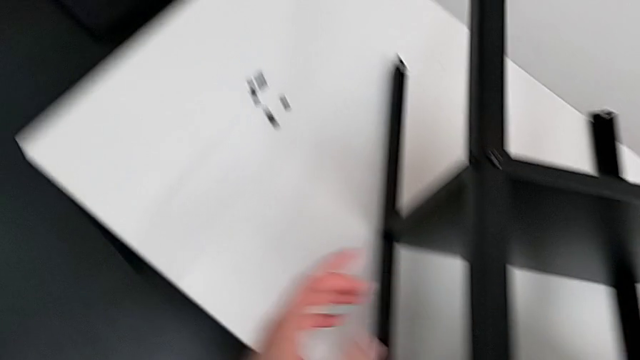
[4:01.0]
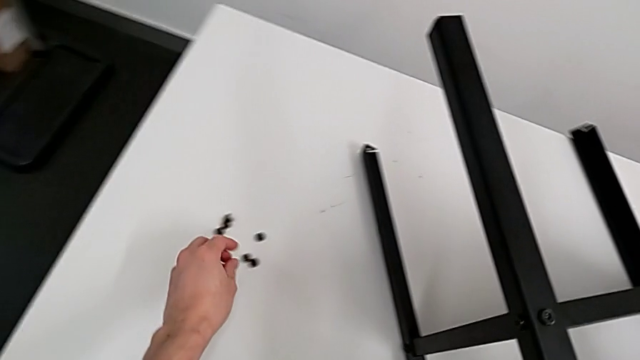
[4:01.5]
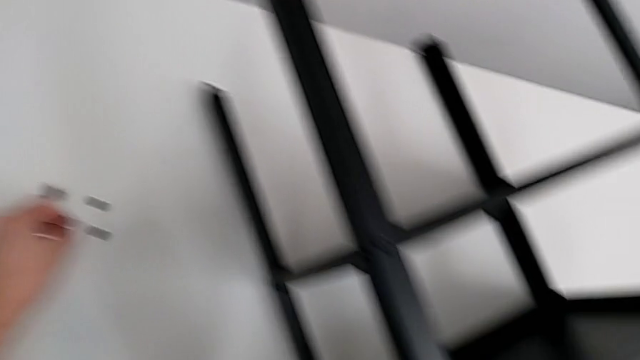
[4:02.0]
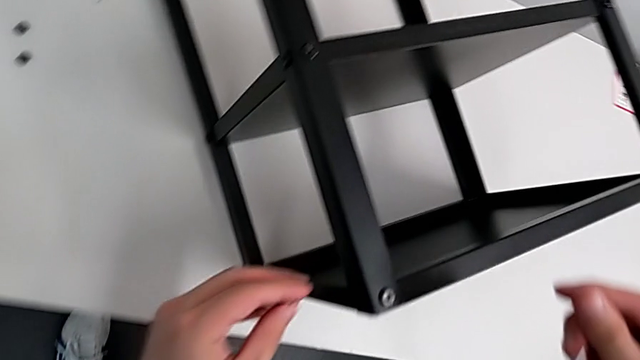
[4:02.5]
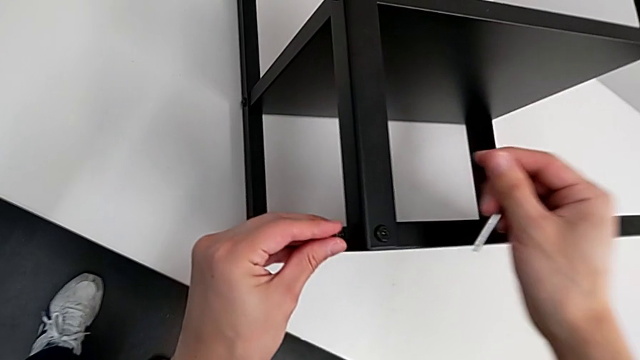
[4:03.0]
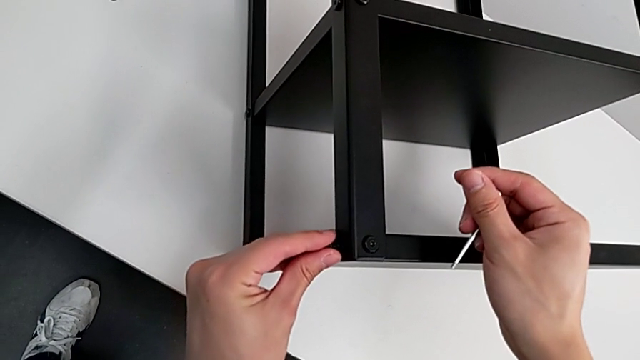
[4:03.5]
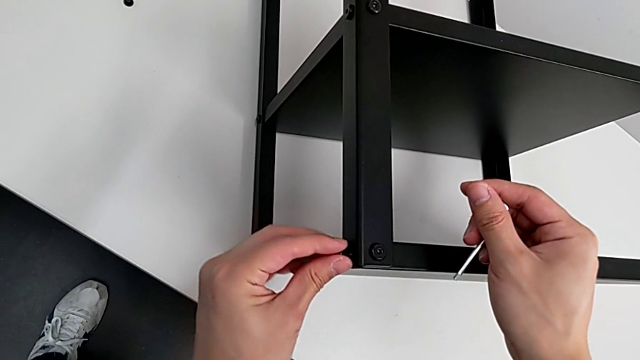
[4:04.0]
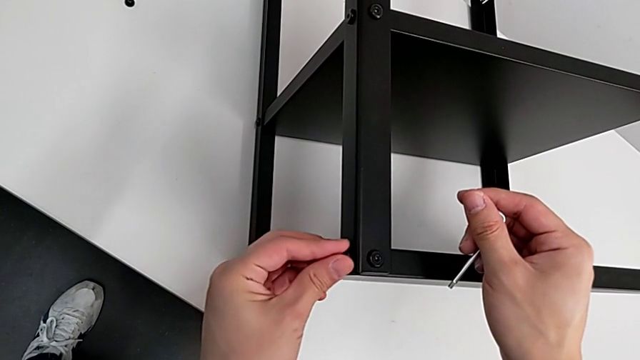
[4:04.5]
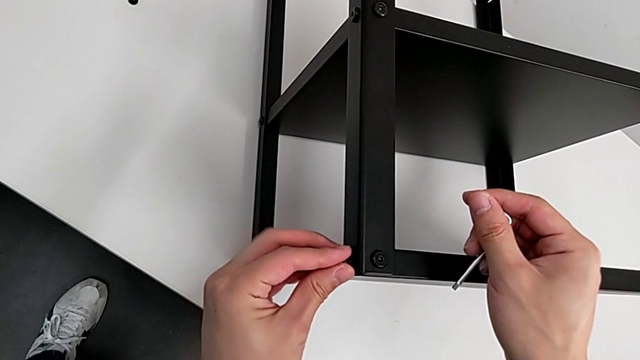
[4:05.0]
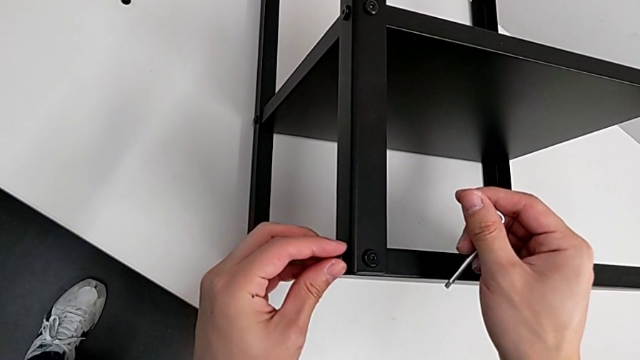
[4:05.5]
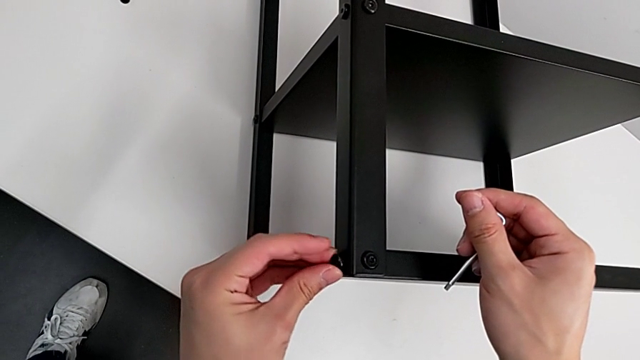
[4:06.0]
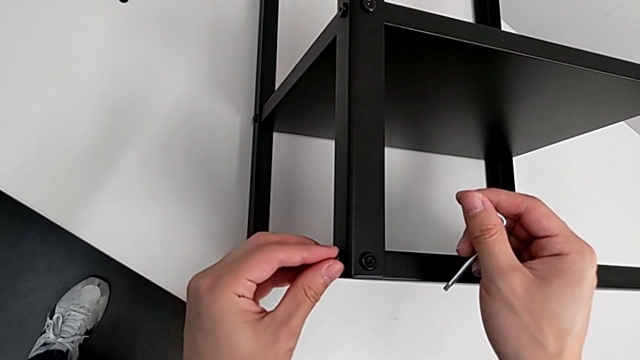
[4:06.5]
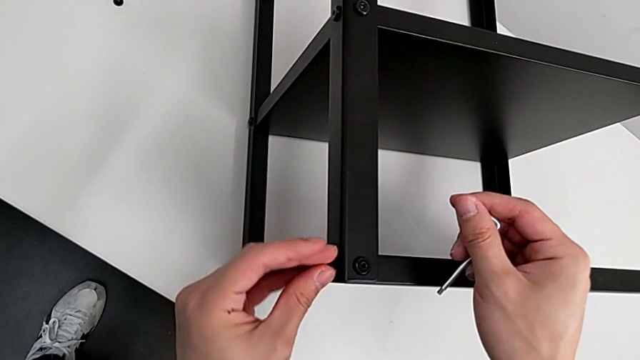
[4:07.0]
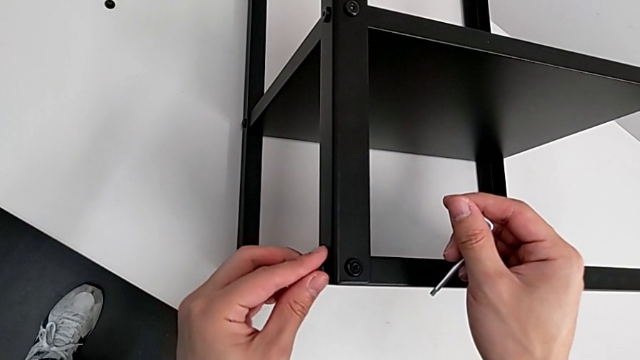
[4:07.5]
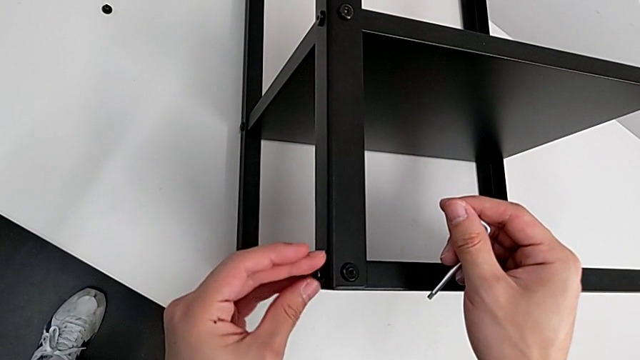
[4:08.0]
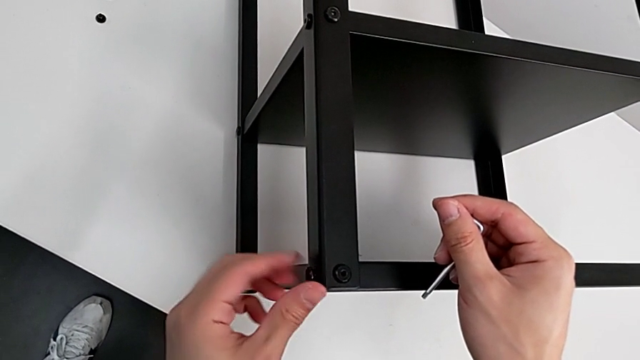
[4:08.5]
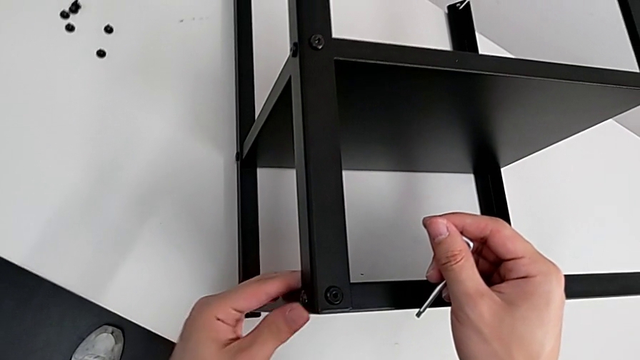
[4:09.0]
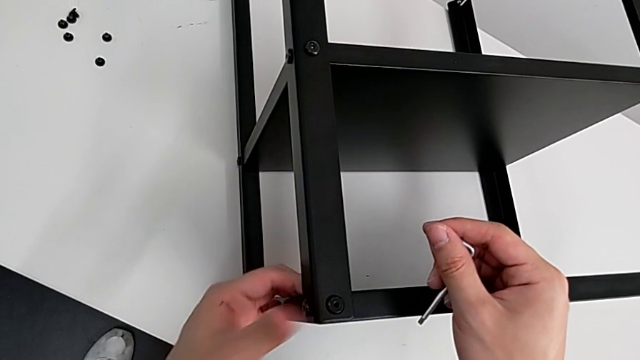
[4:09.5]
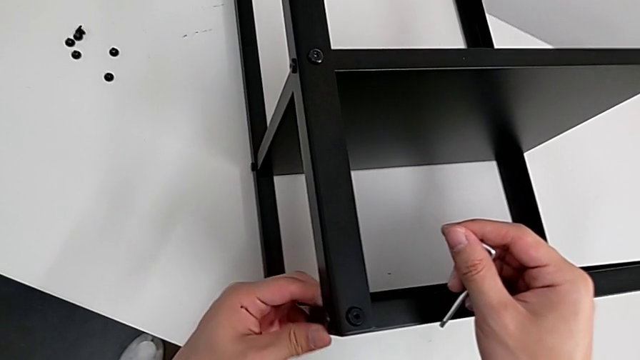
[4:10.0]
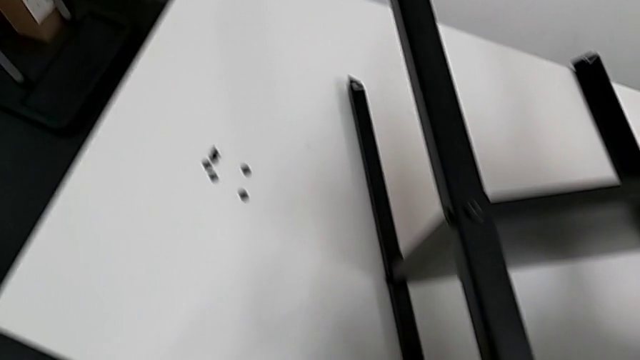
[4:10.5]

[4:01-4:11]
The camera wearer is screwing the first leg of the table. They approach the hex socket head, grab it, approach the top tray, insert the hex socket head and screw it.

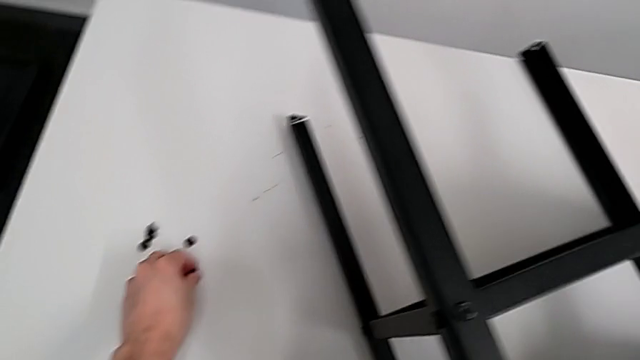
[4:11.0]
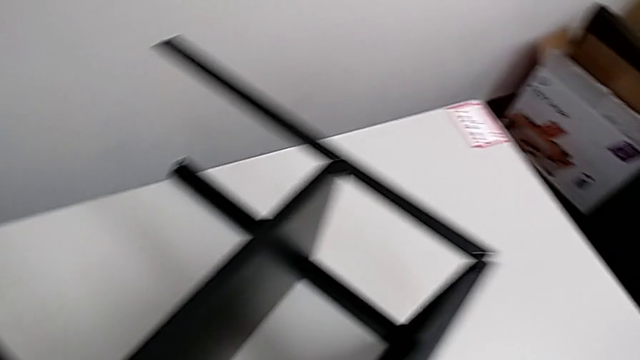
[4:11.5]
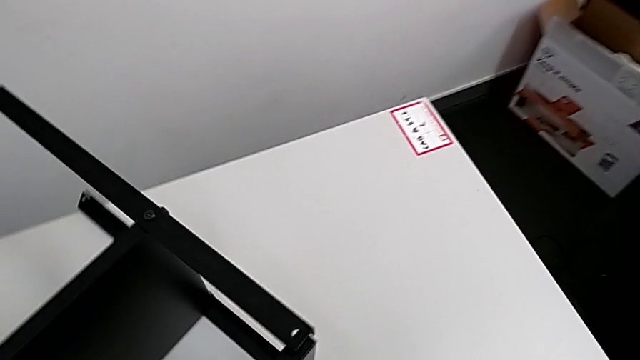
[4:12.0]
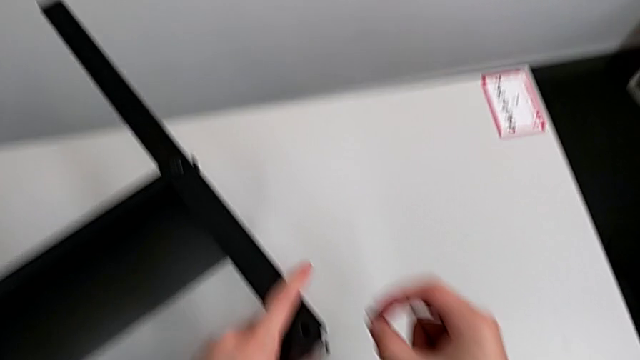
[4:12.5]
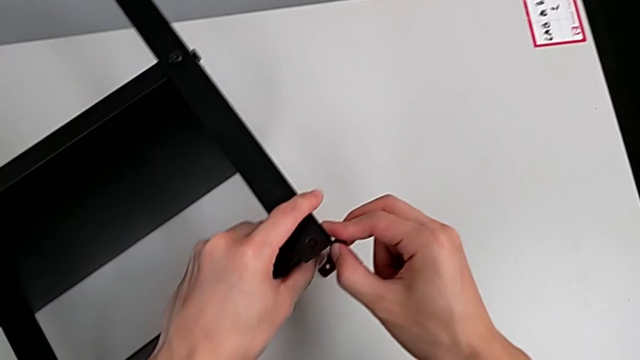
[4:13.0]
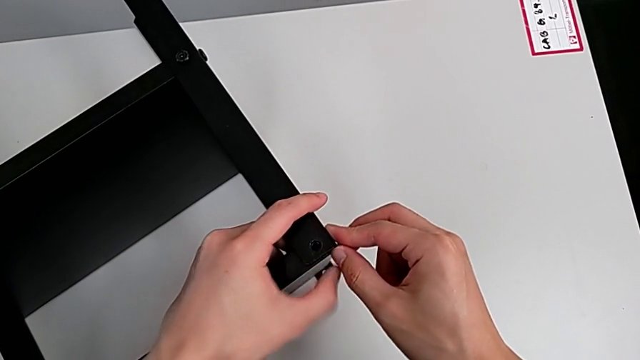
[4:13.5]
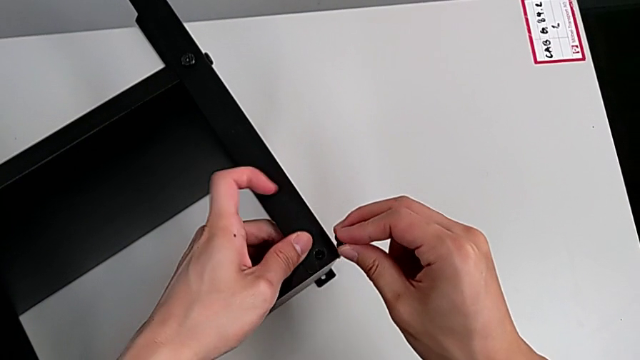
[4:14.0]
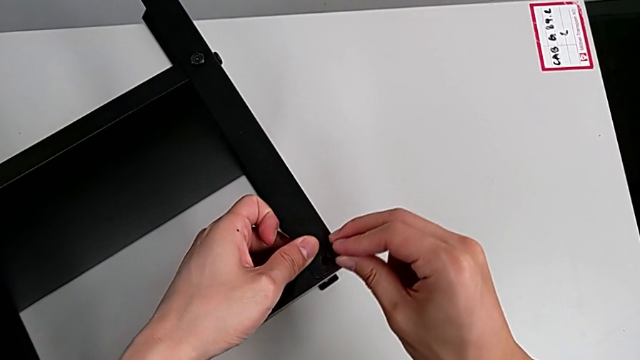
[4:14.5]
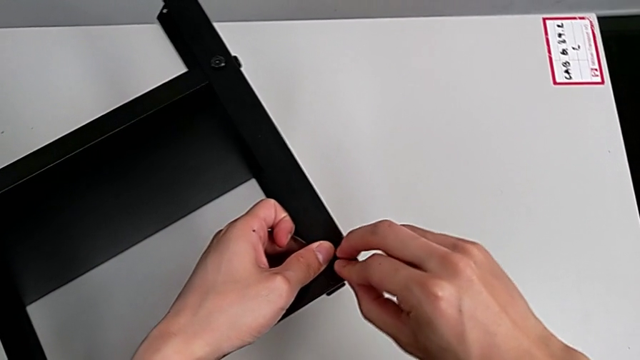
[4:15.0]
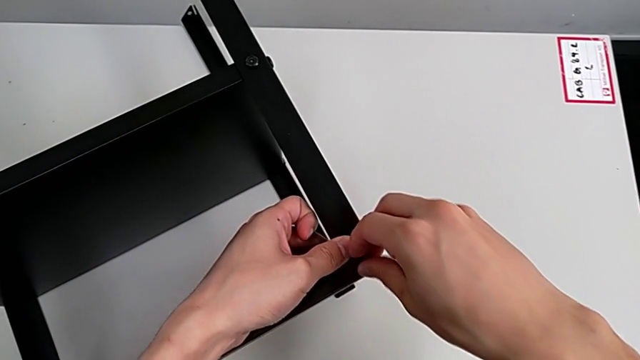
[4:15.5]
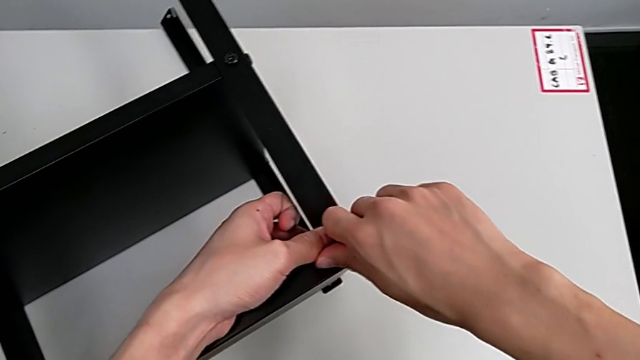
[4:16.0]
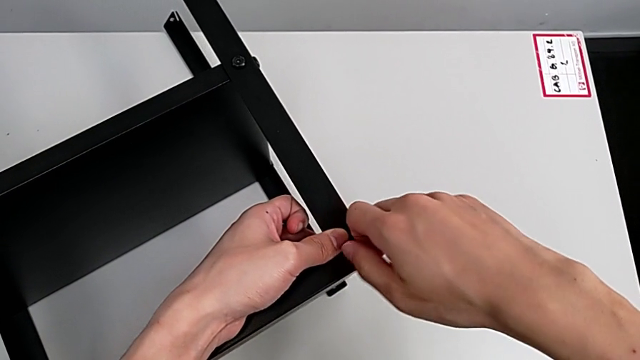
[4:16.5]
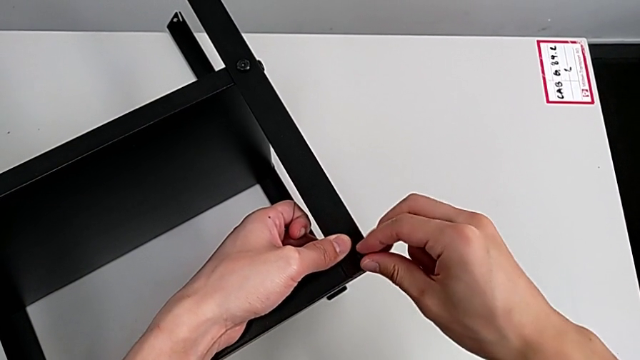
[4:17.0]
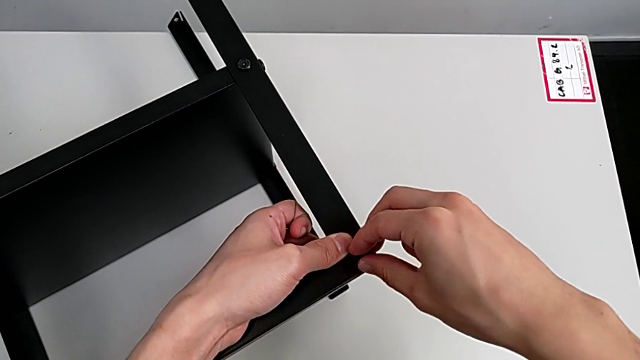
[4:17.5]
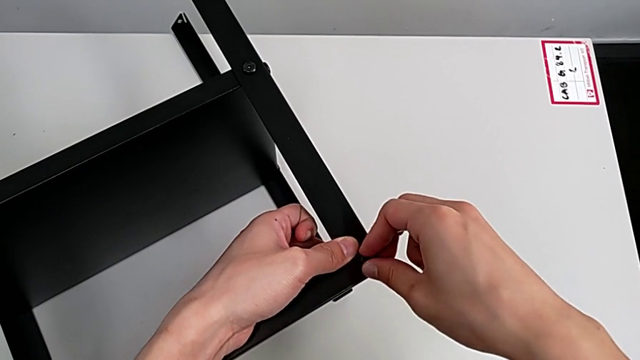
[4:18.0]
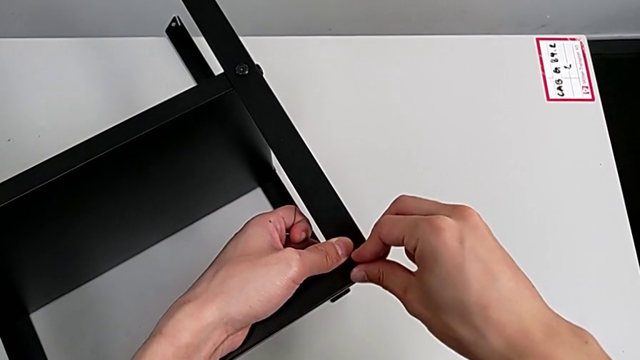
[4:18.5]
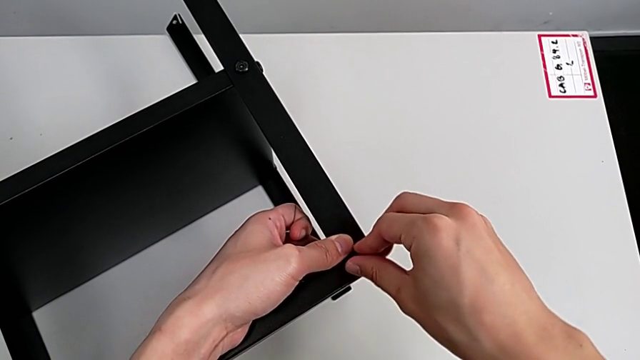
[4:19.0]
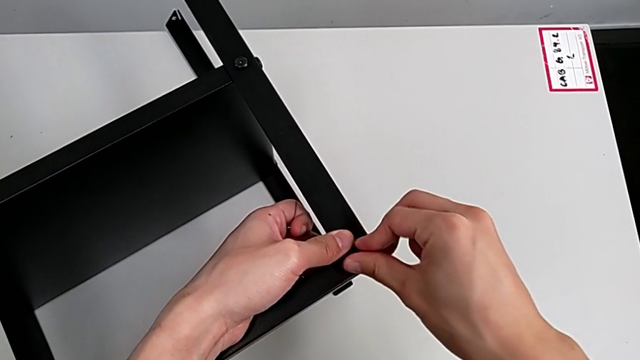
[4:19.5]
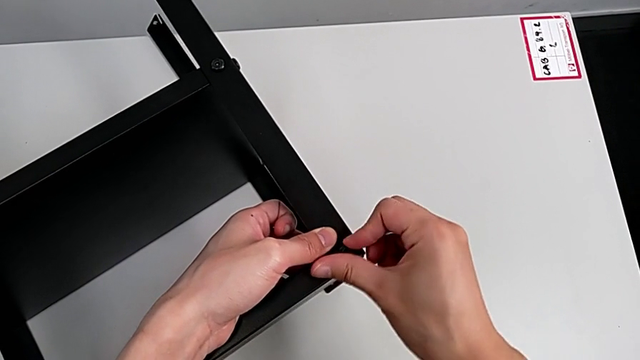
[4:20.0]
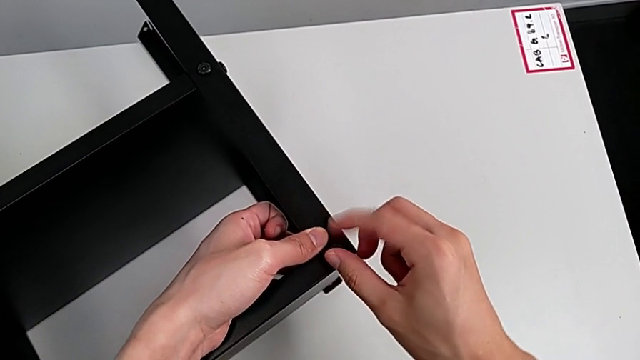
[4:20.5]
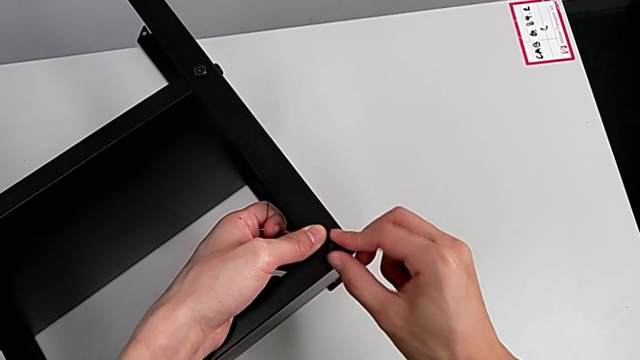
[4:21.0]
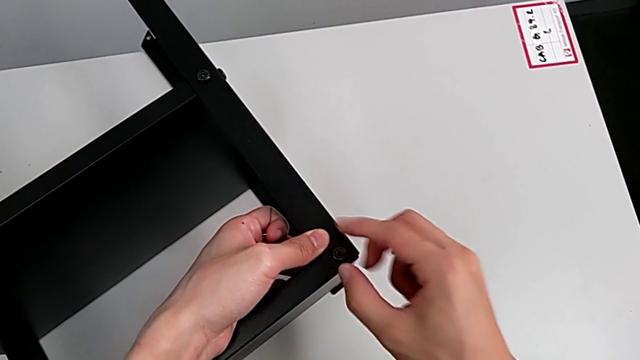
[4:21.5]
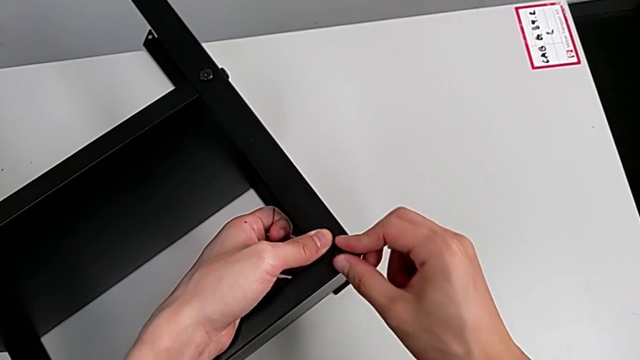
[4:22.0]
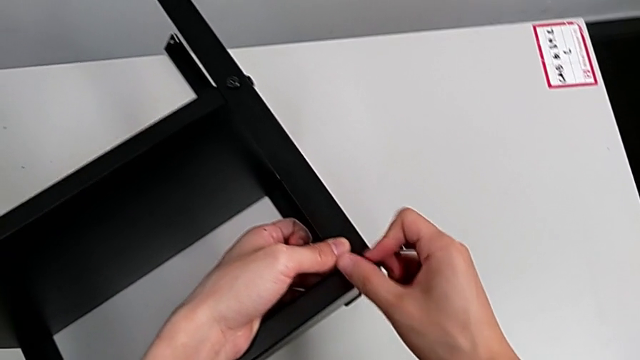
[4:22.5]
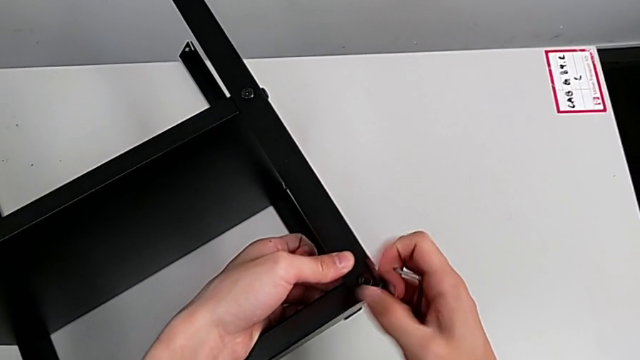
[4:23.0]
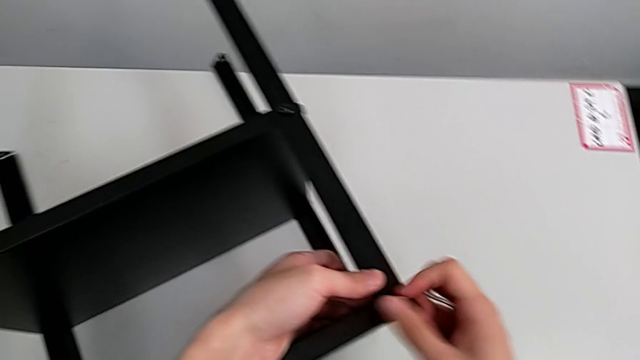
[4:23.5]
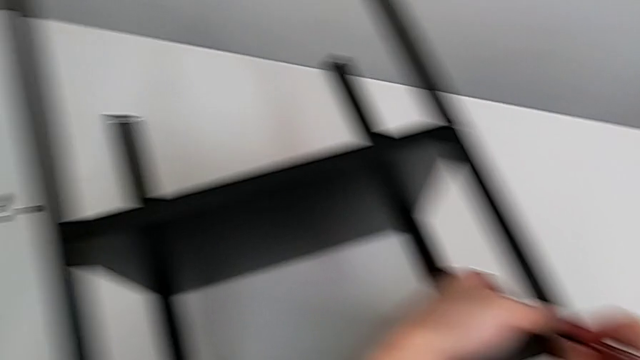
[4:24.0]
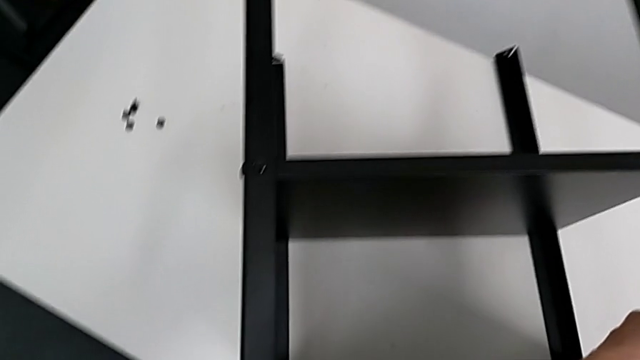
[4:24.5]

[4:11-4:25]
The camera wearer is screwing the second leg of the table. They grab the hex socket head, approach the top tray, align it, insert the hex socket head and screw it.
